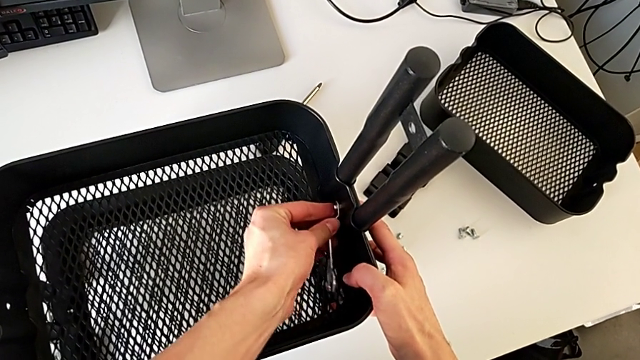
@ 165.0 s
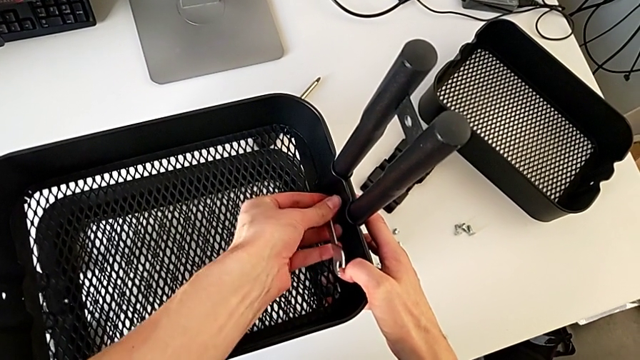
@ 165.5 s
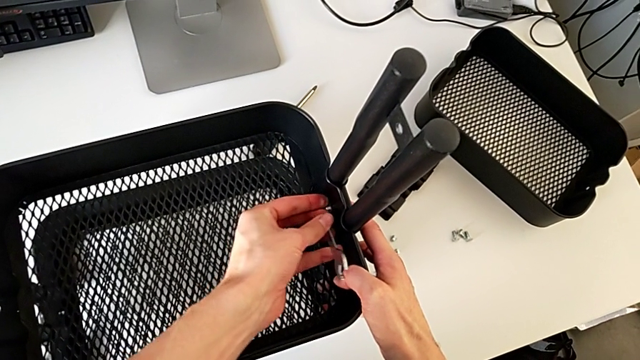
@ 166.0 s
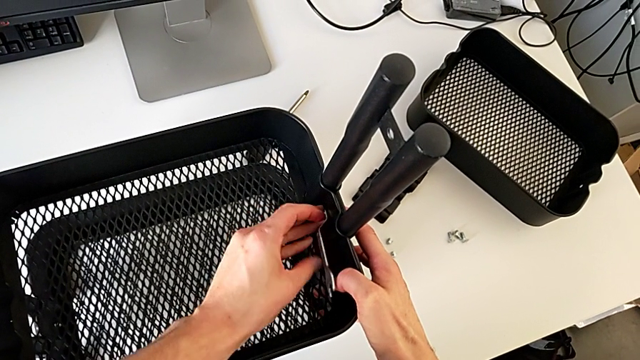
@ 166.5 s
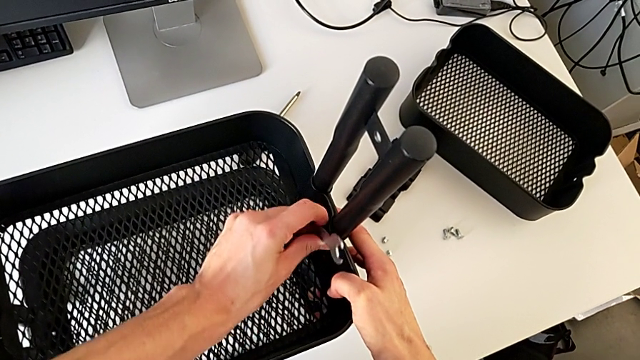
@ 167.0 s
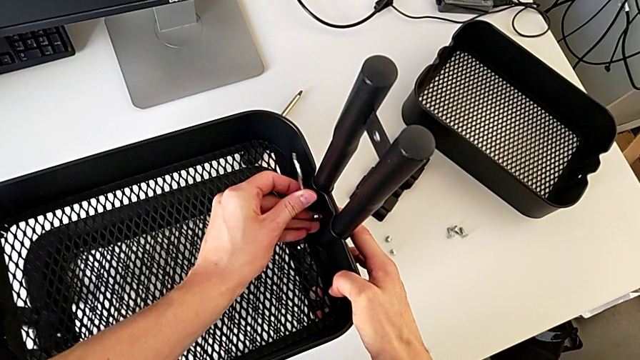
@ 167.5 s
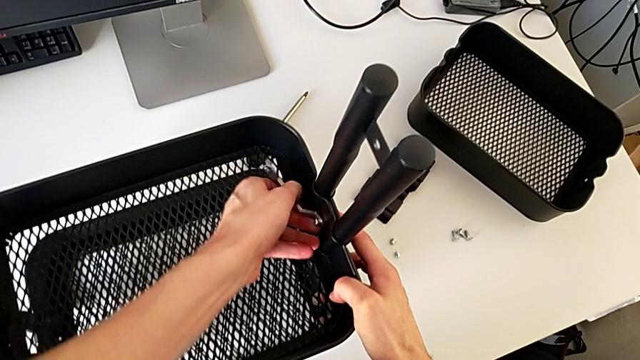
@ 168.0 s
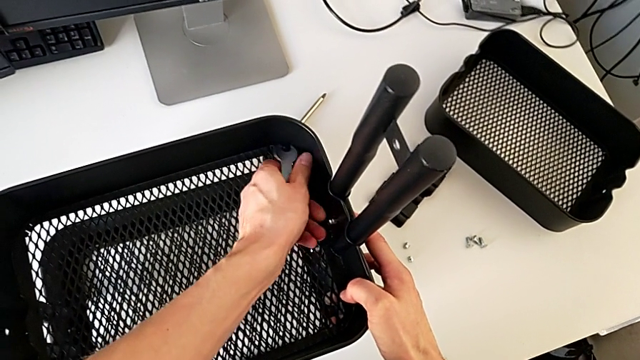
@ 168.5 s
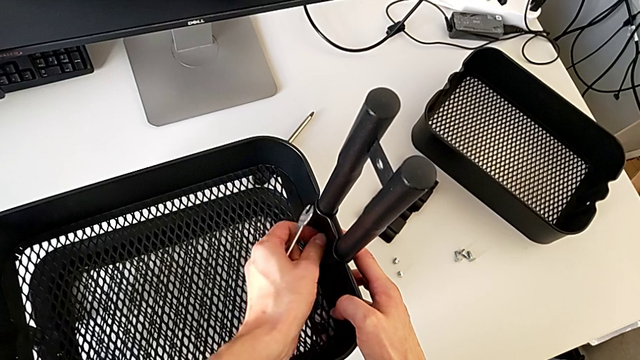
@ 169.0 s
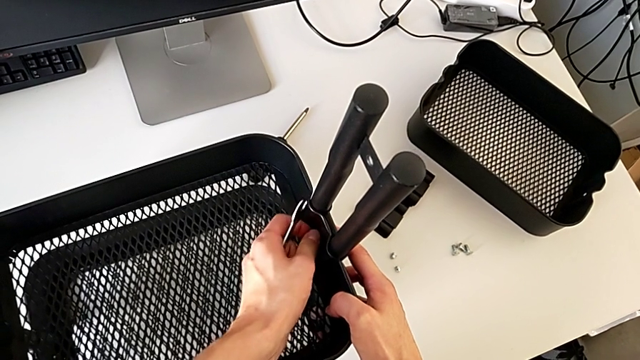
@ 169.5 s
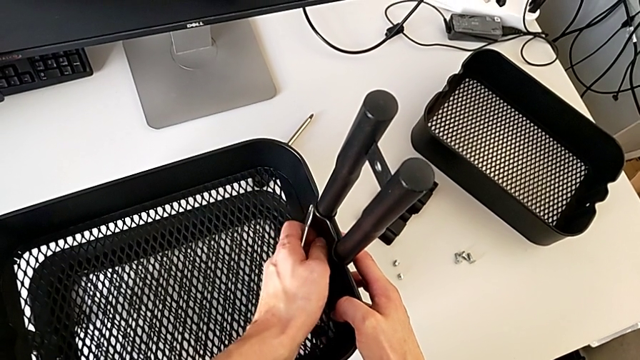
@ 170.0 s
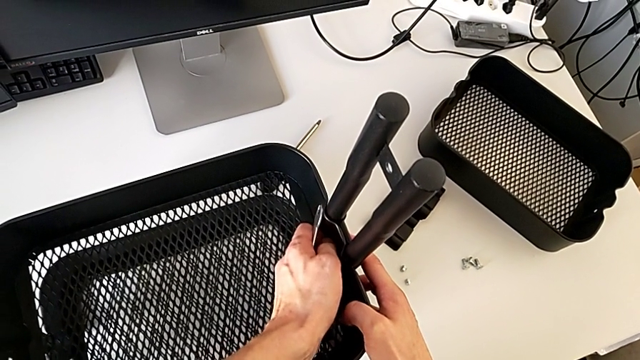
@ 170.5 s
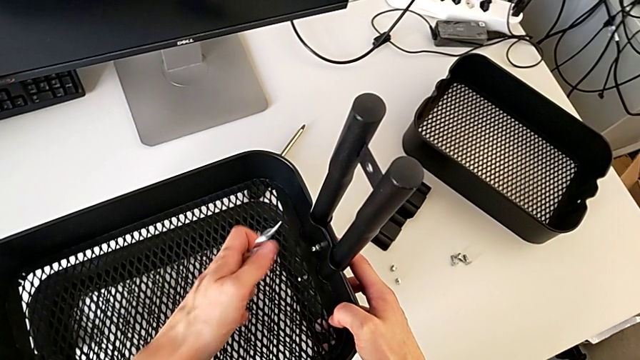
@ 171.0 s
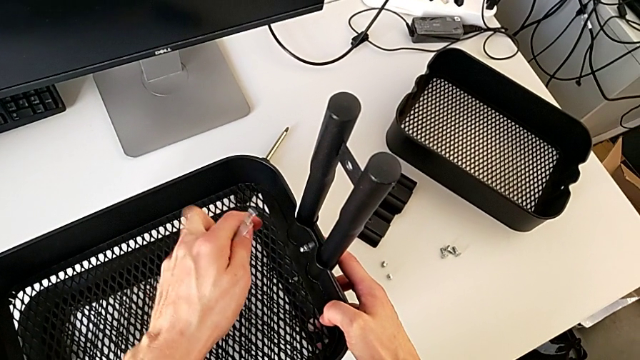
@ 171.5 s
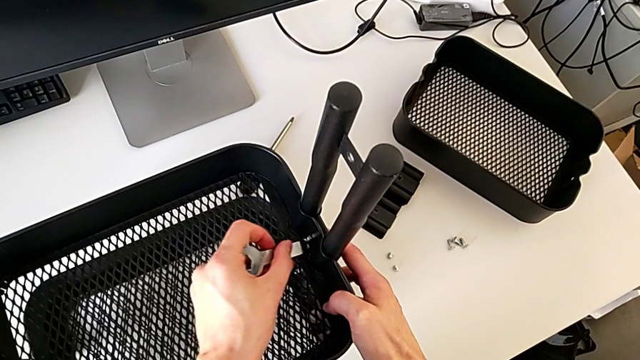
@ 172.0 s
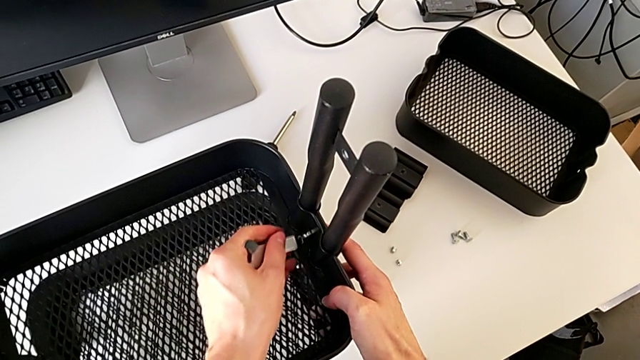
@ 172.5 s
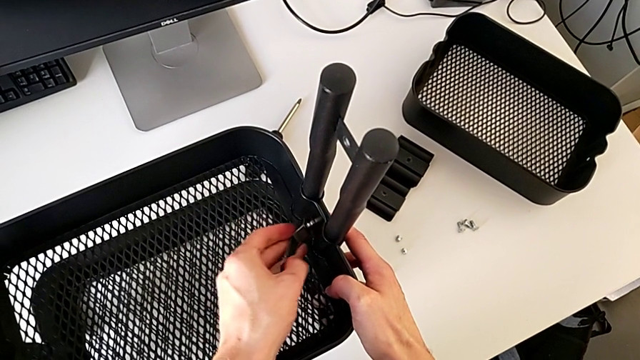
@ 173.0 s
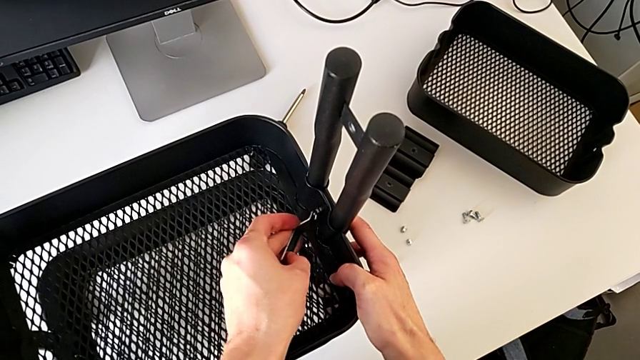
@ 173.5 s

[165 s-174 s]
The camera wearer is disassembling the middle tray of the furniture. They keep unscrewing the hexagon cap nut.

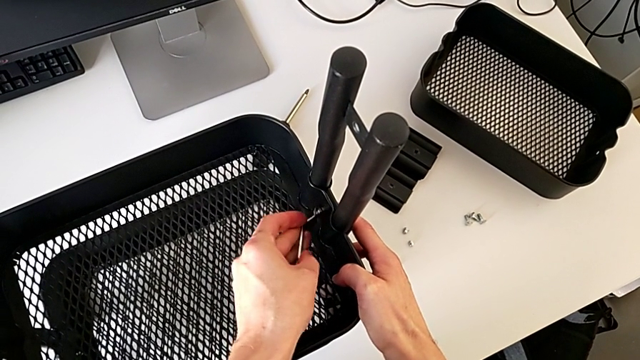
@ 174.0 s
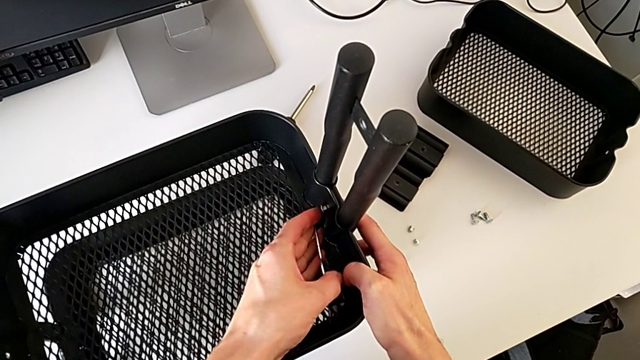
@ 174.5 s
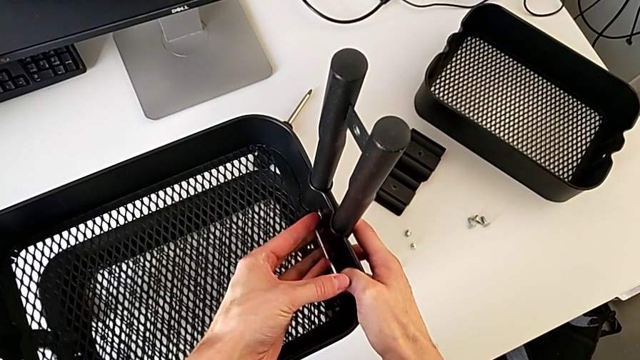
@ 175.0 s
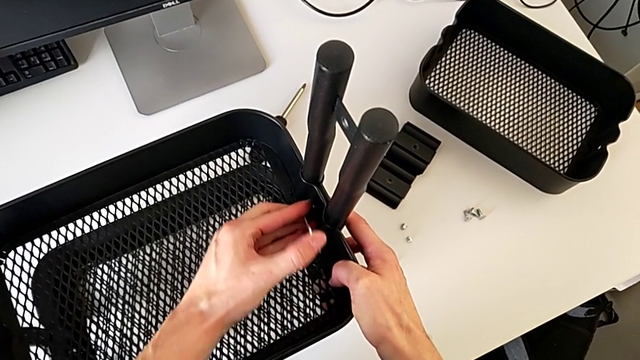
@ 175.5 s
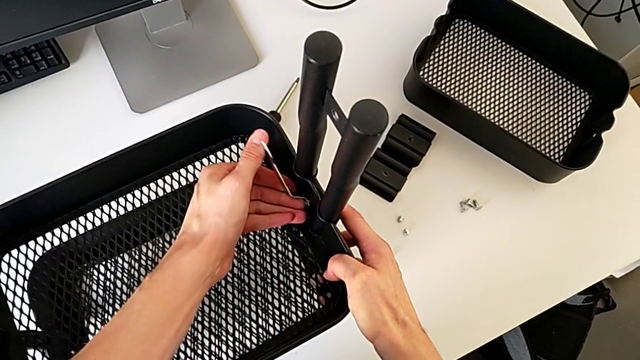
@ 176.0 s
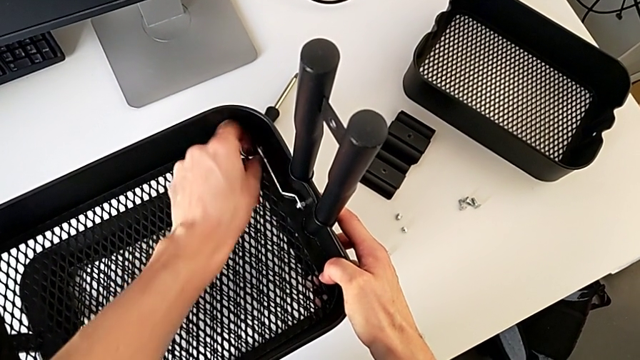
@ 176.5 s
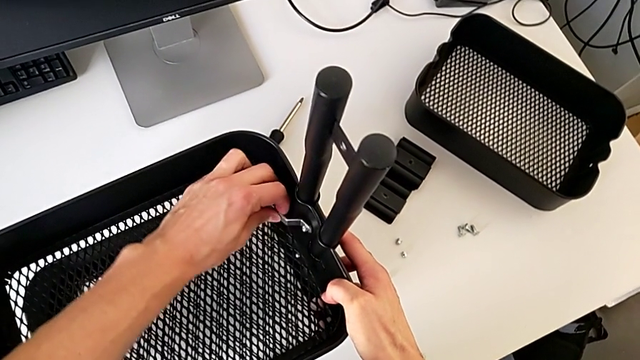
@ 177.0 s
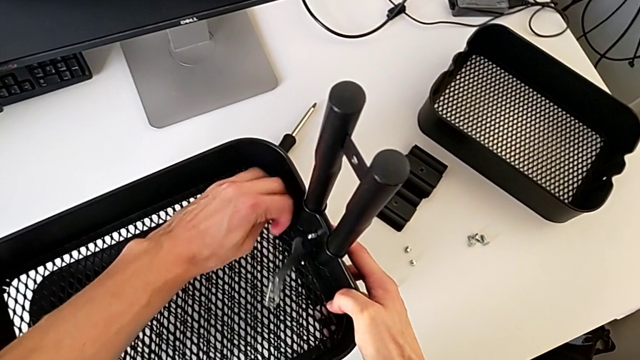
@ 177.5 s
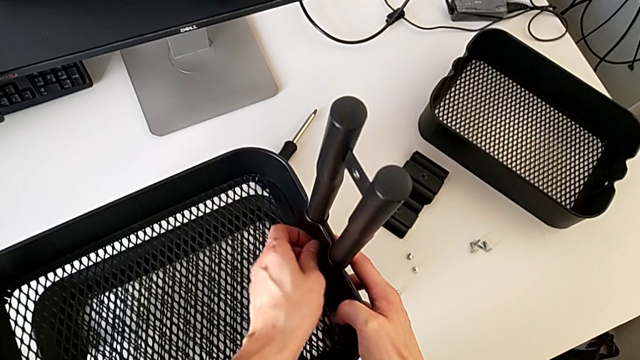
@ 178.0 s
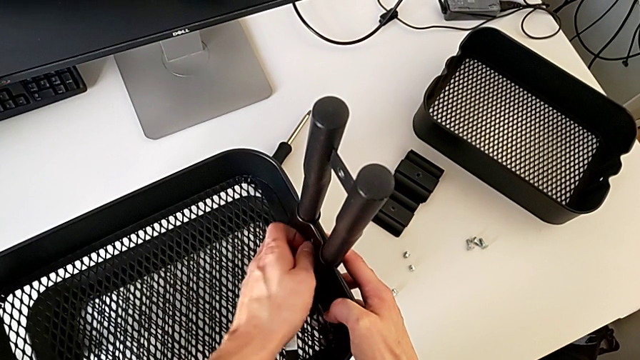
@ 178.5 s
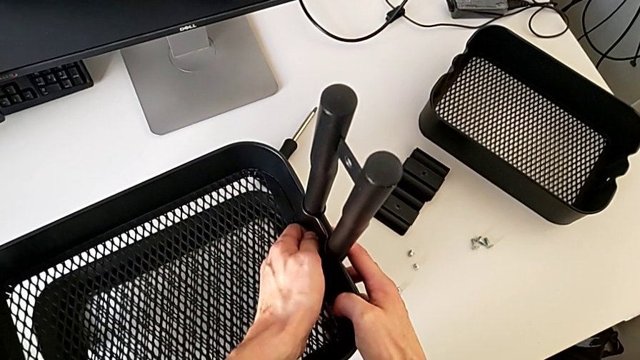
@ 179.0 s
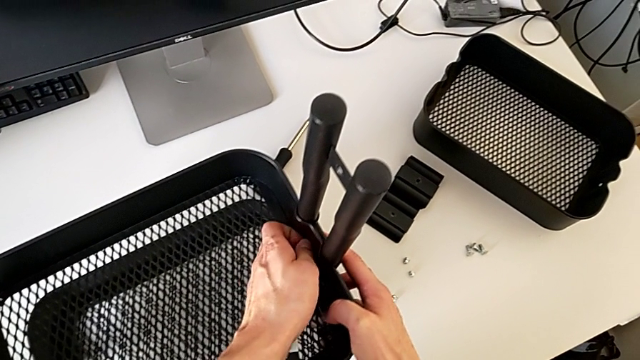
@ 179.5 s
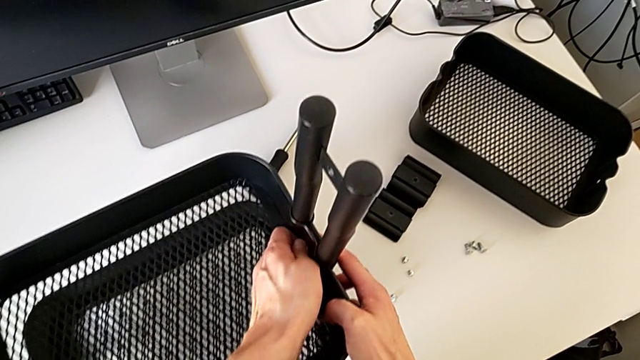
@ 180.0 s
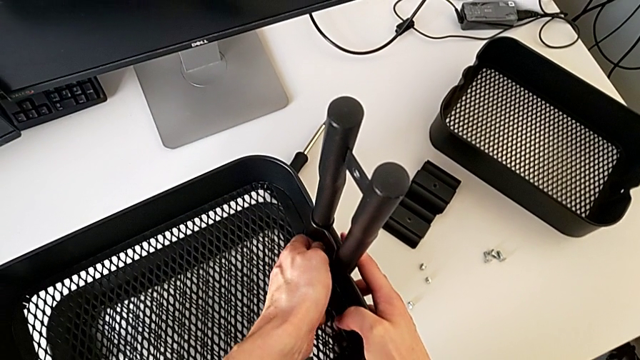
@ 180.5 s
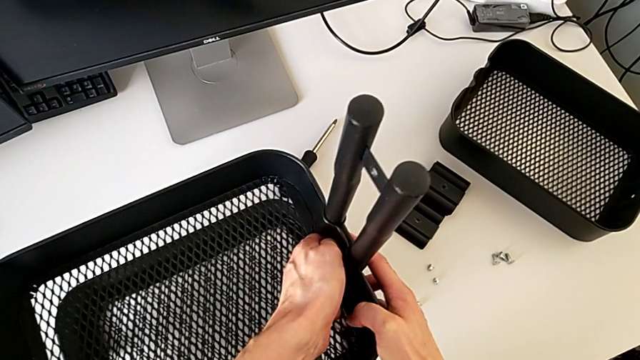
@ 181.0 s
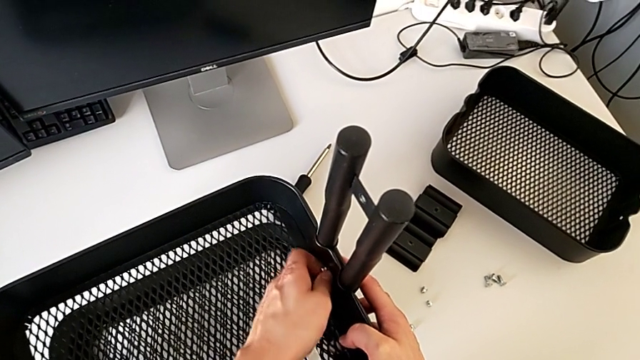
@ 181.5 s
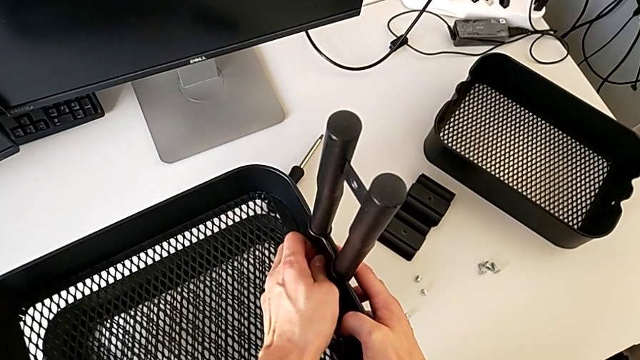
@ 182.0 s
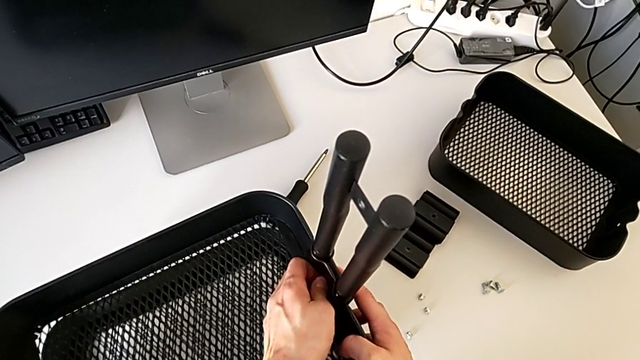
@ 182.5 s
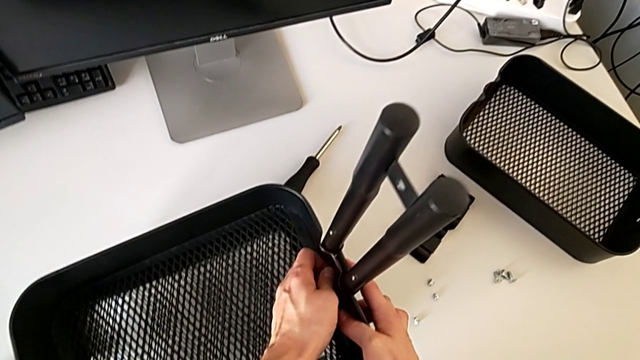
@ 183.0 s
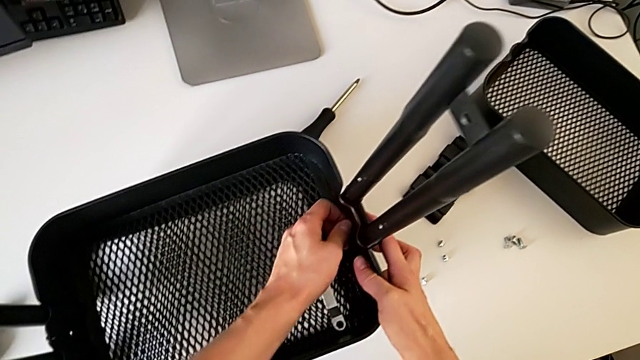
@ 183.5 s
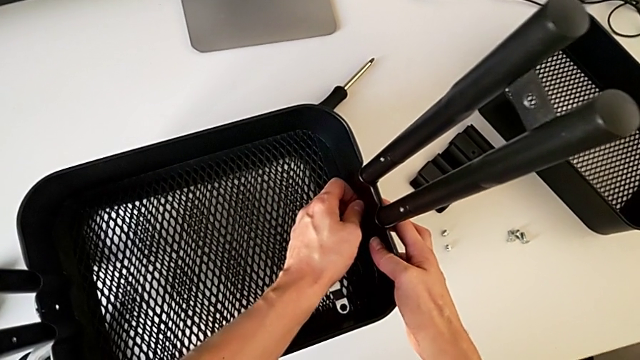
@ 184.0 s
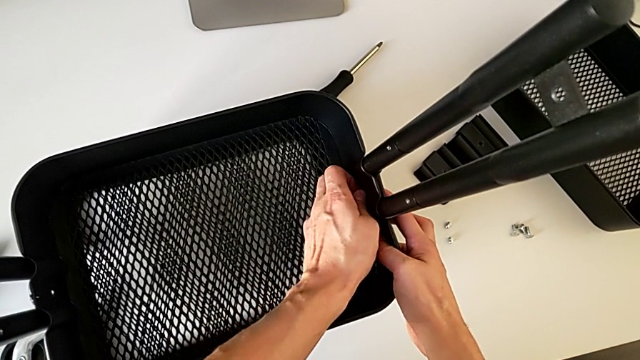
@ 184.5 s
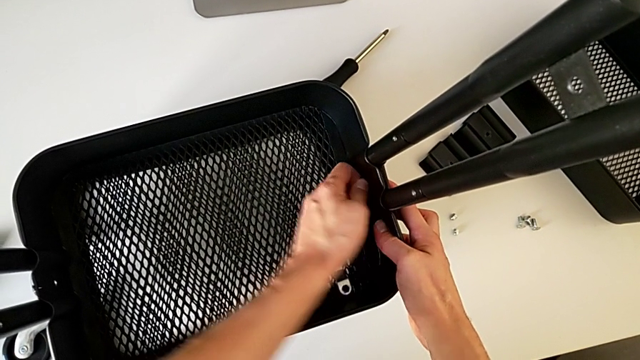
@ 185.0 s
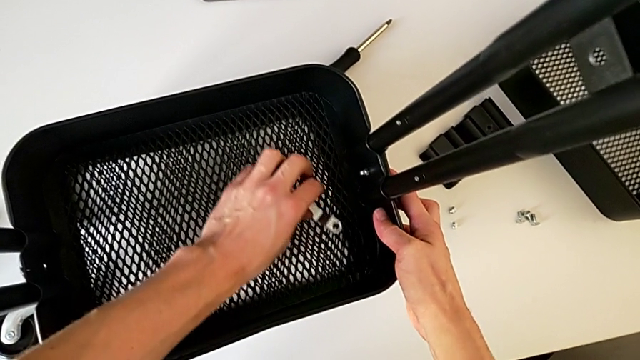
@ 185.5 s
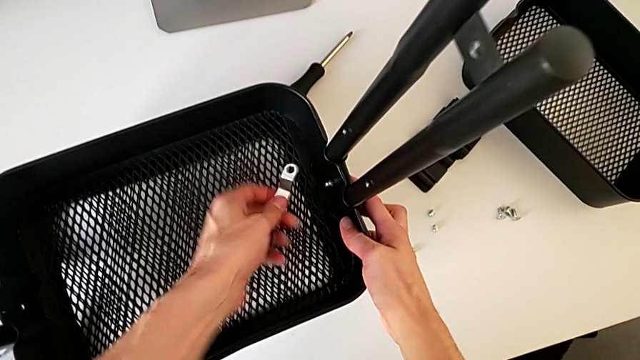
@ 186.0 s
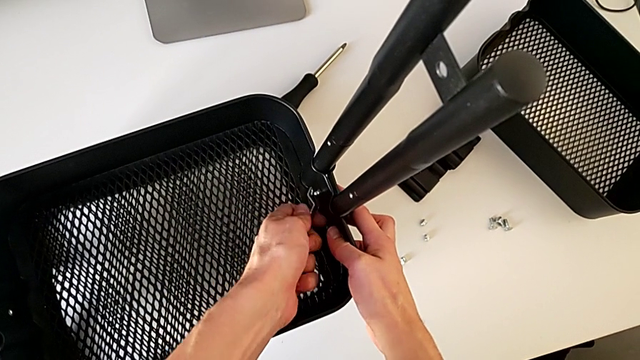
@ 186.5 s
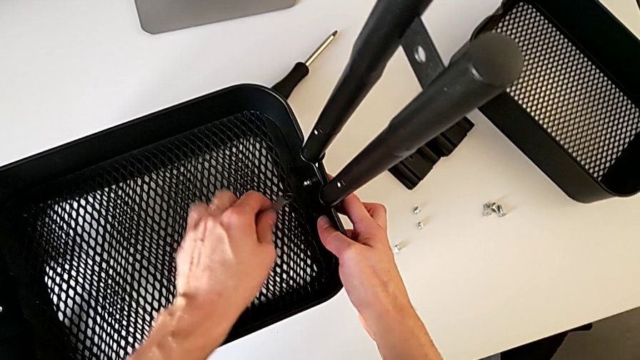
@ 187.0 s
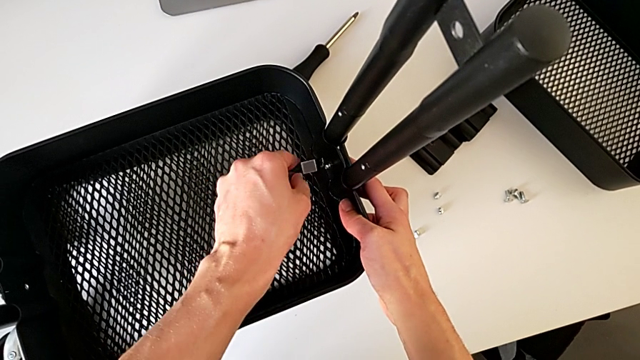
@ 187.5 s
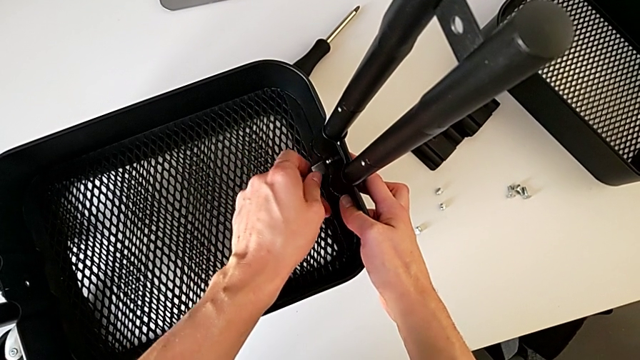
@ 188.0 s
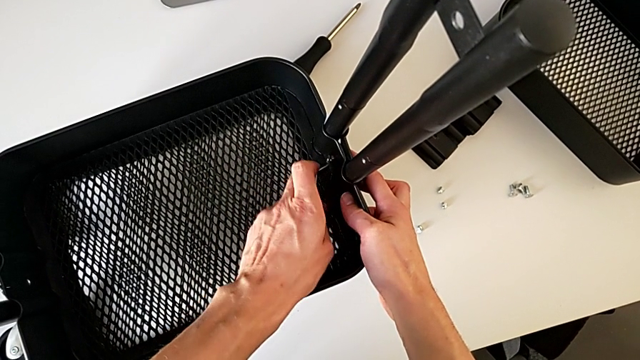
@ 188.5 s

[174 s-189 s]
The camera wearer is disassembling the middle tray of the furniture. They keep unscrewing the hexagon cap nut.
